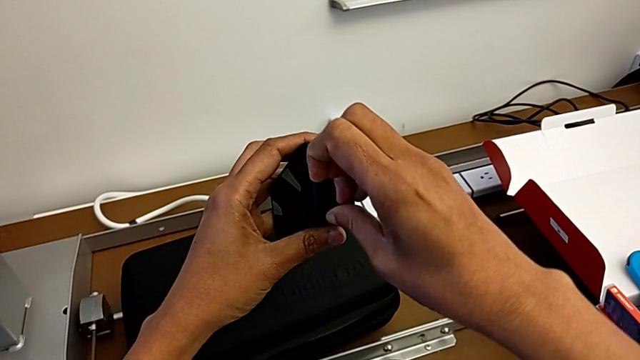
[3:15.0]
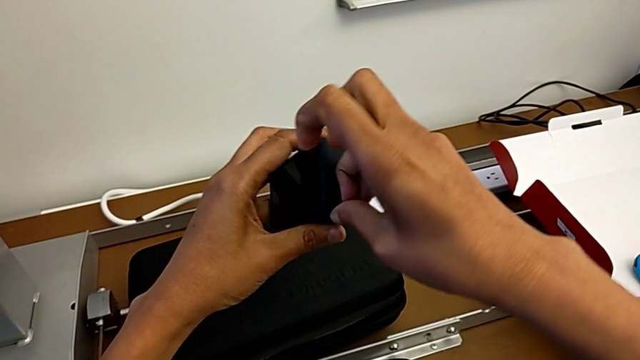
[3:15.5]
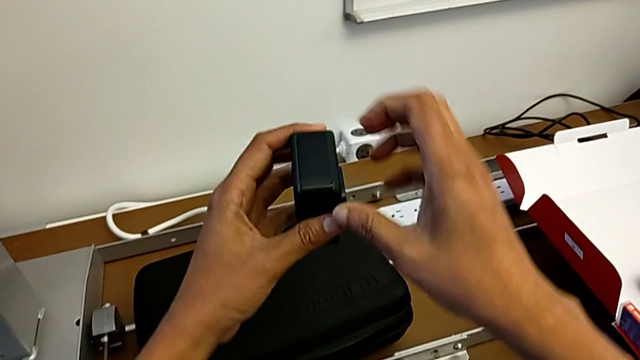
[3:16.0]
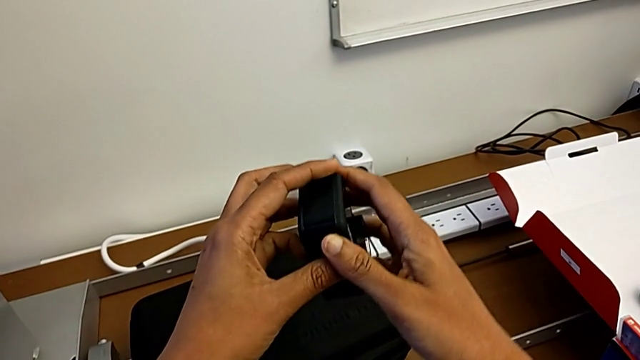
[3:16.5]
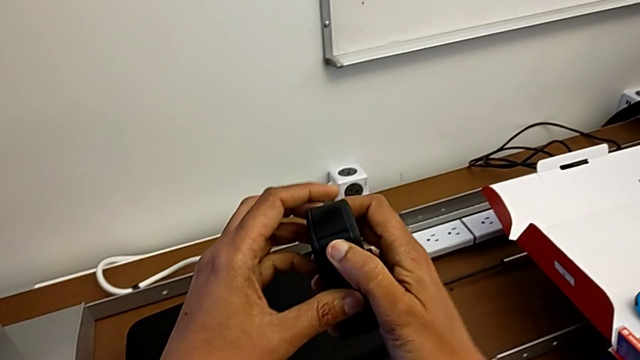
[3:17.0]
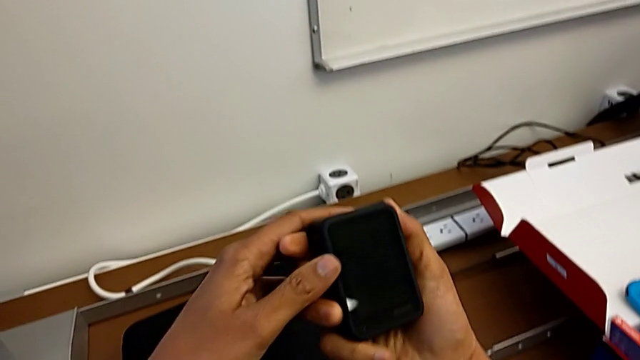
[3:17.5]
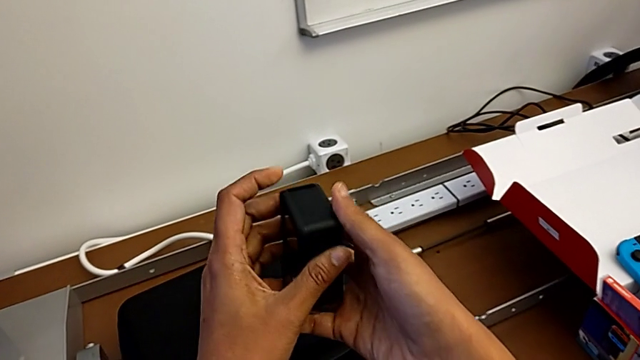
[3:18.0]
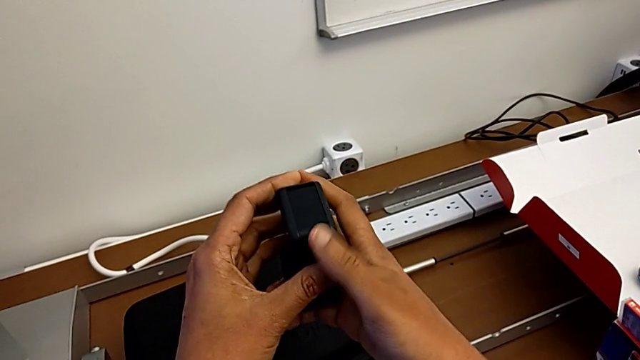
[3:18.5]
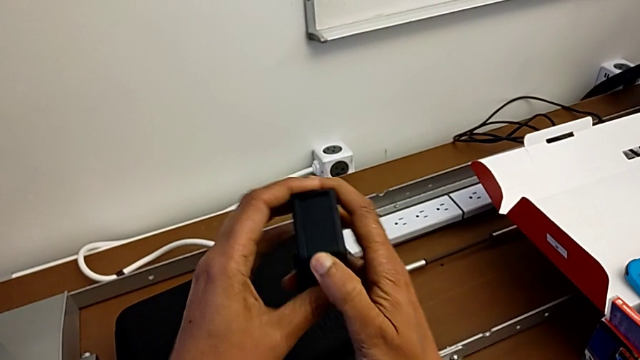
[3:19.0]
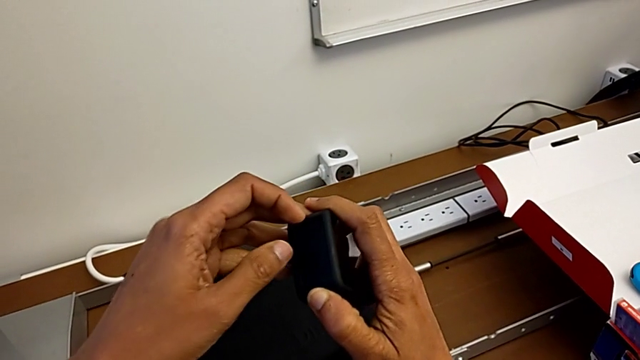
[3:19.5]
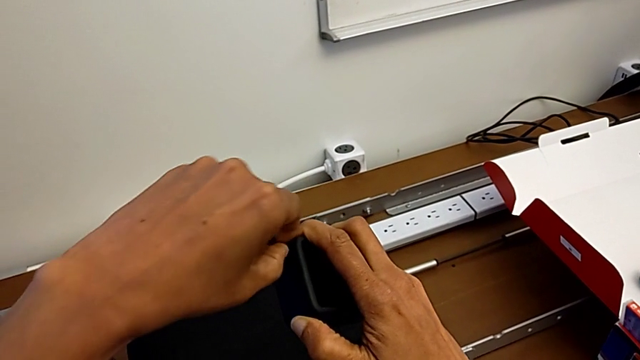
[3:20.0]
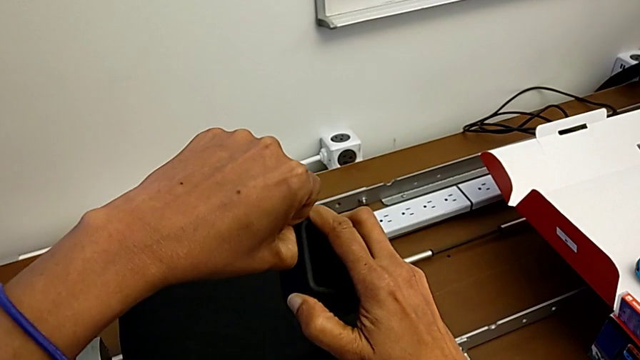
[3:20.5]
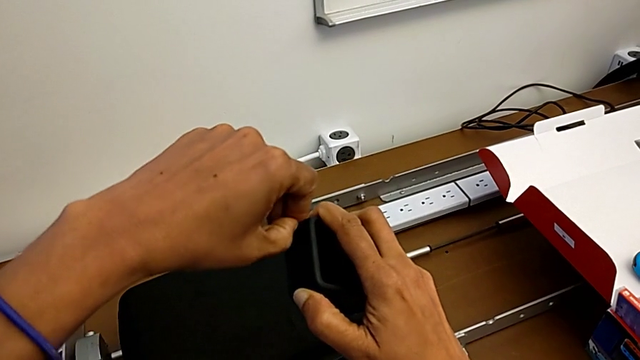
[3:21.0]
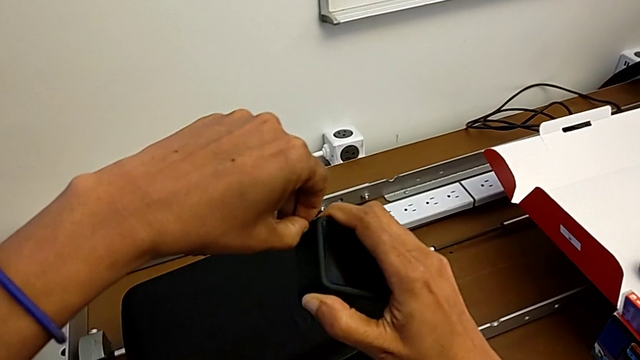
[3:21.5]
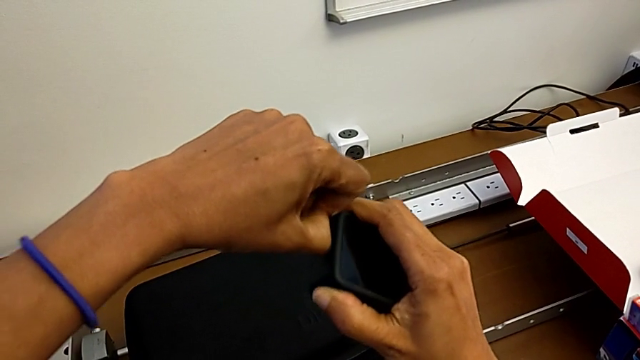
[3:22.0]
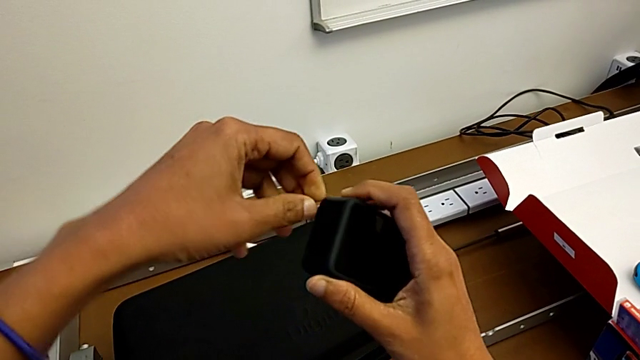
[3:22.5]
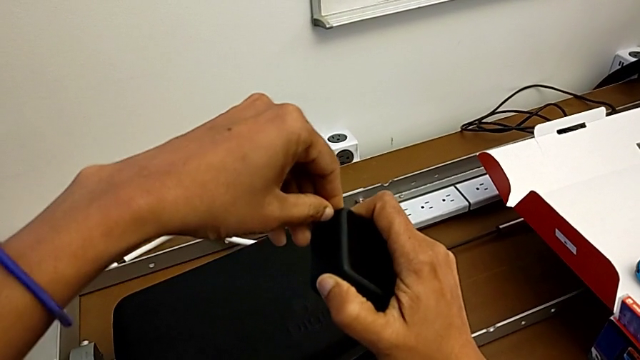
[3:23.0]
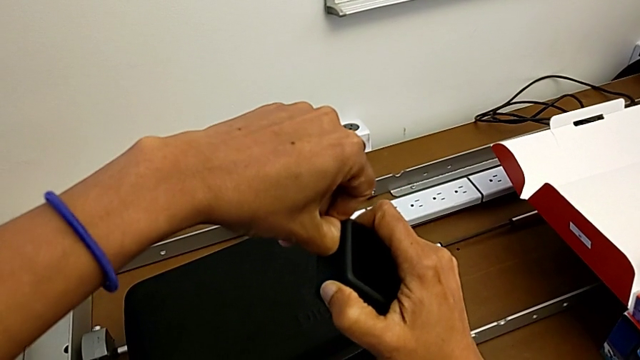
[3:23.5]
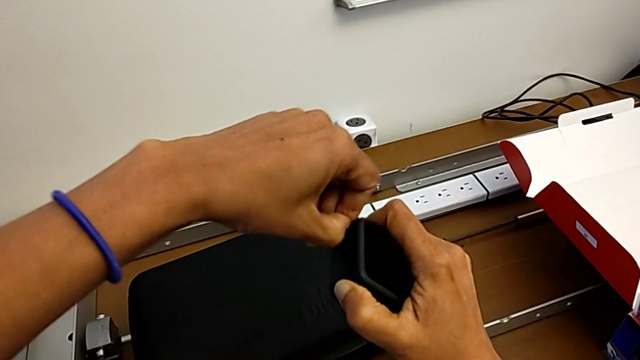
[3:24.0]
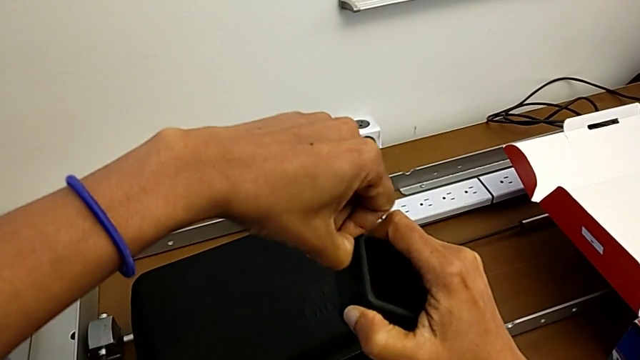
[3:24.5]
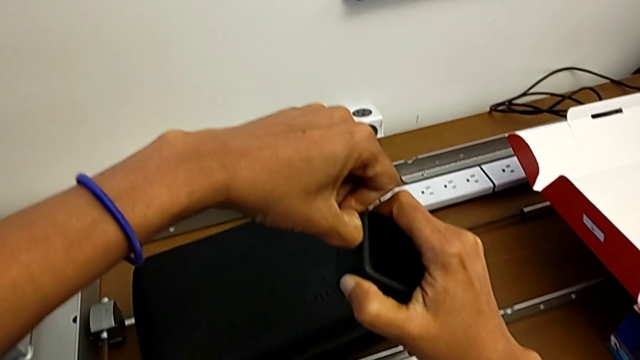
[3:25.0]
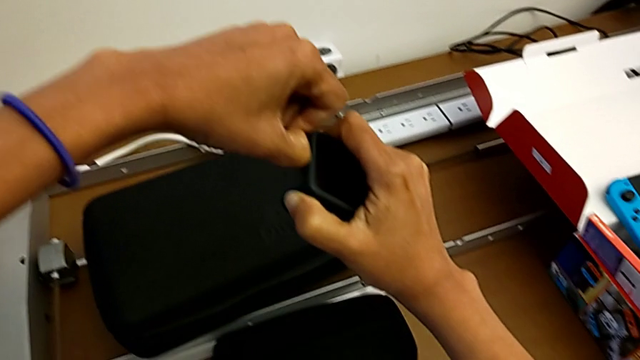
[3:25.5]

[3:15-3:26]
The camera wearer is changing the battery of the GoPro. They wrongly pull the battery door, flip the GoPro, pull the battery door, grab it and press it.

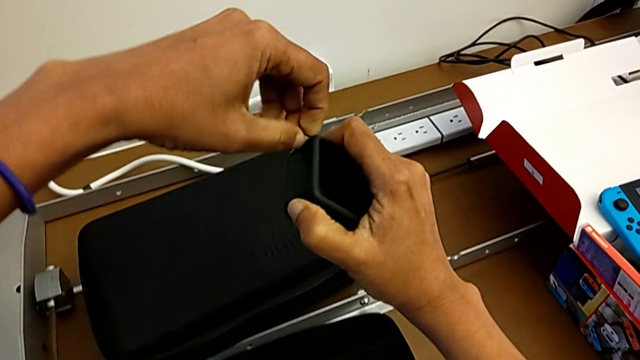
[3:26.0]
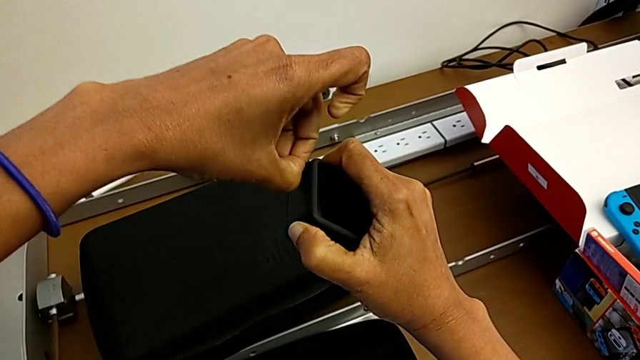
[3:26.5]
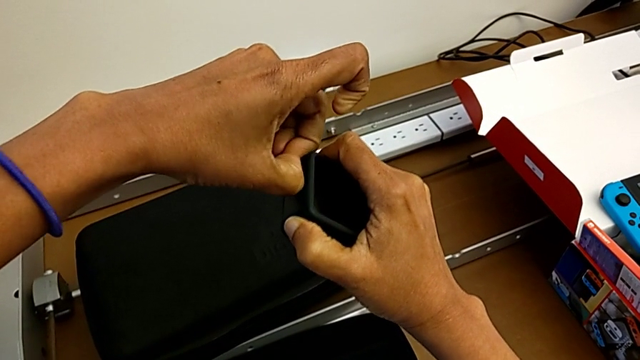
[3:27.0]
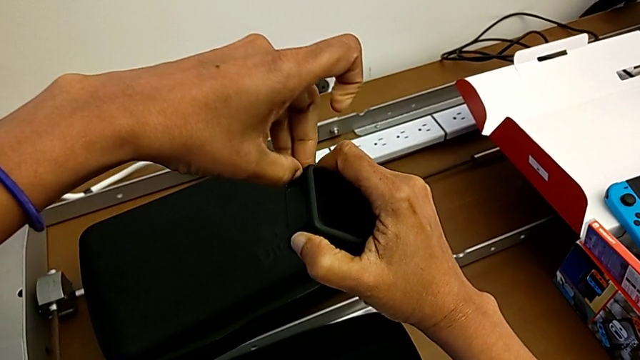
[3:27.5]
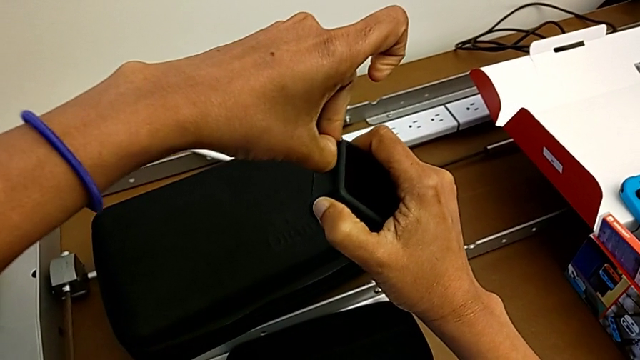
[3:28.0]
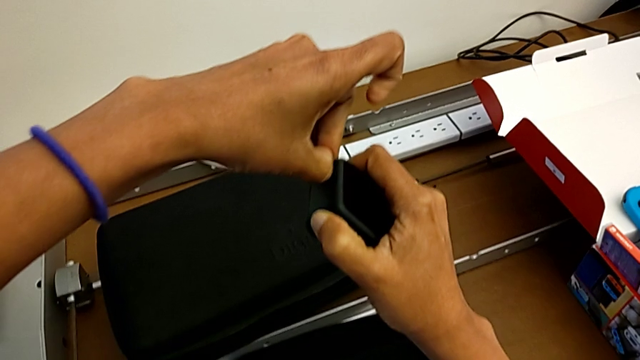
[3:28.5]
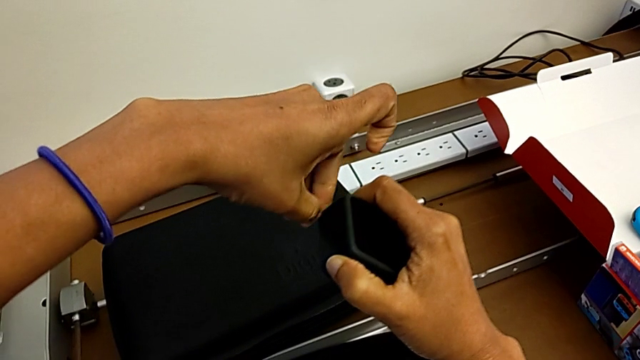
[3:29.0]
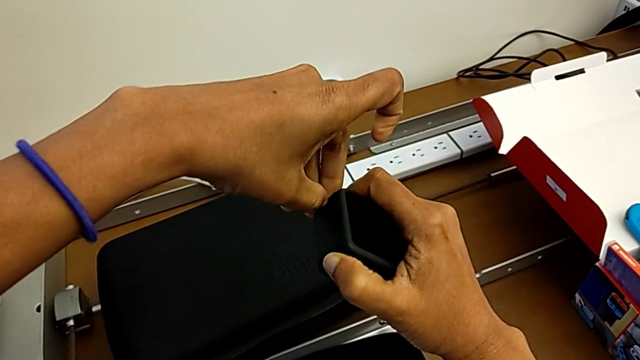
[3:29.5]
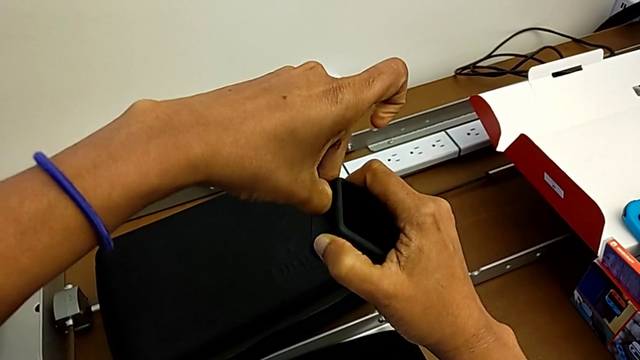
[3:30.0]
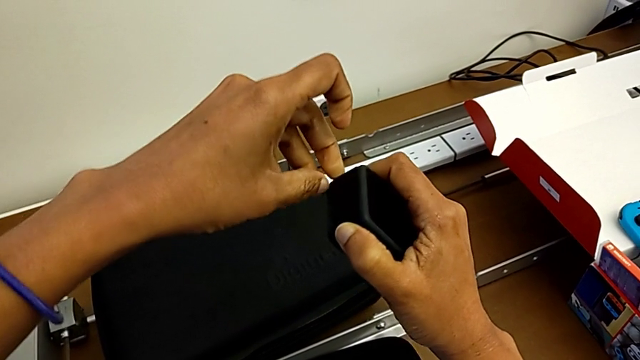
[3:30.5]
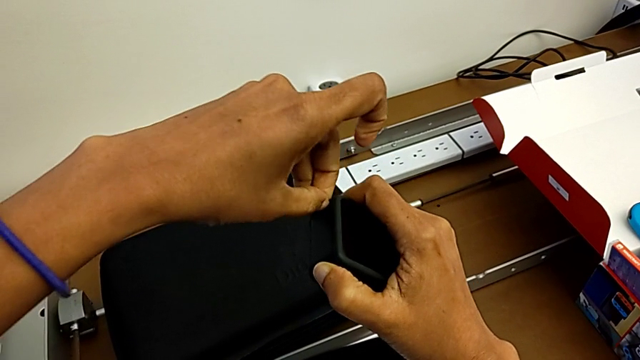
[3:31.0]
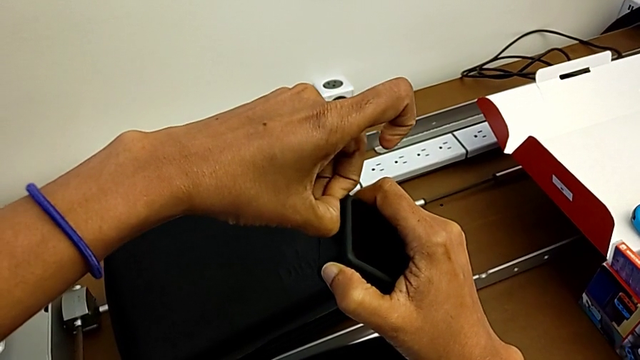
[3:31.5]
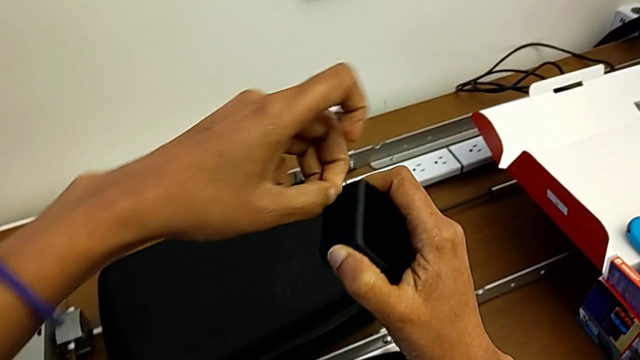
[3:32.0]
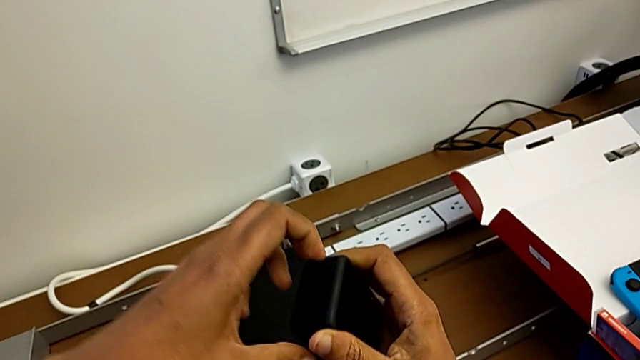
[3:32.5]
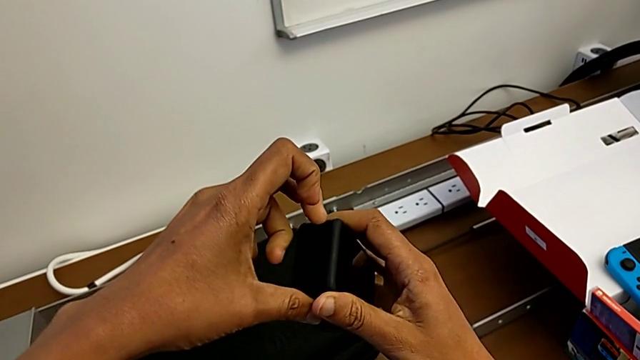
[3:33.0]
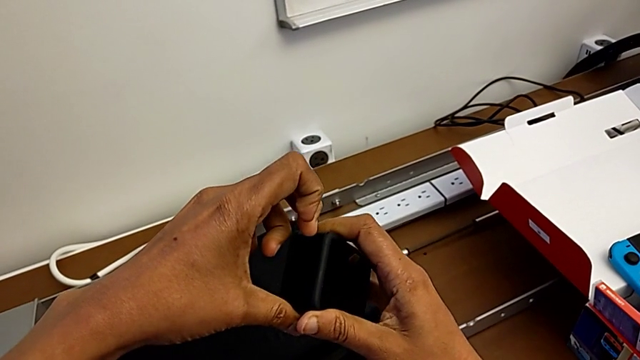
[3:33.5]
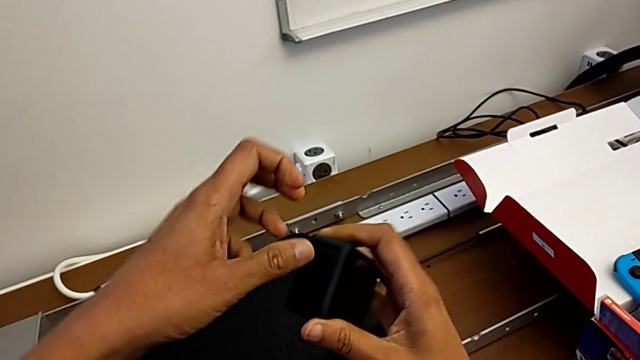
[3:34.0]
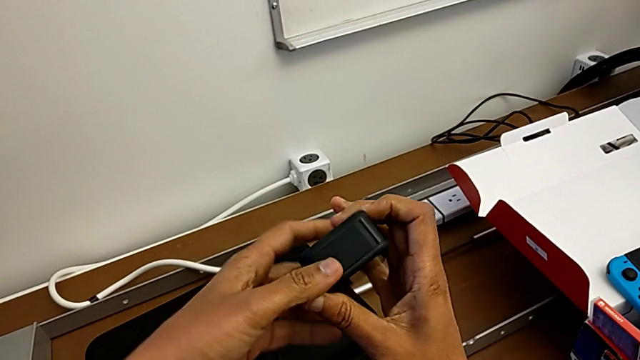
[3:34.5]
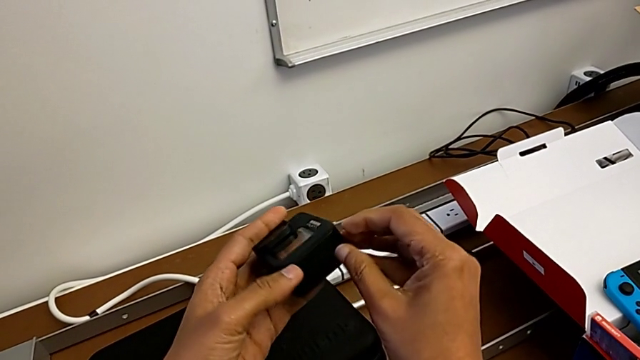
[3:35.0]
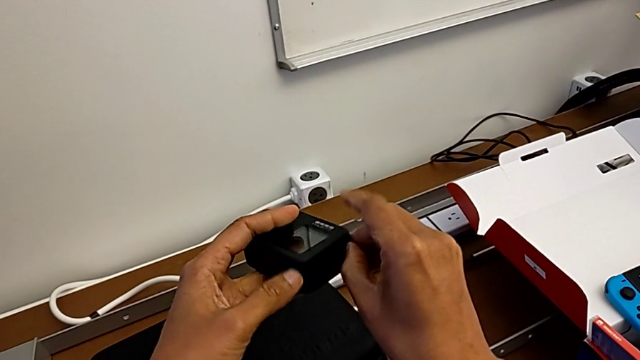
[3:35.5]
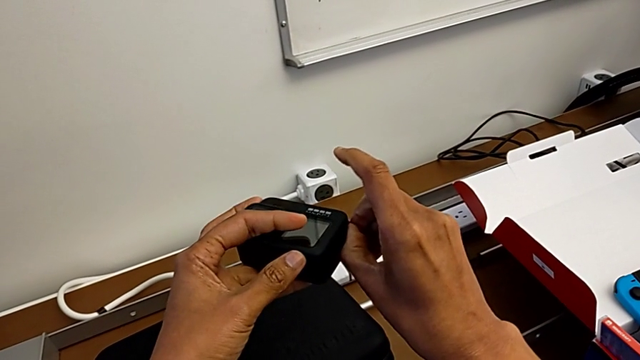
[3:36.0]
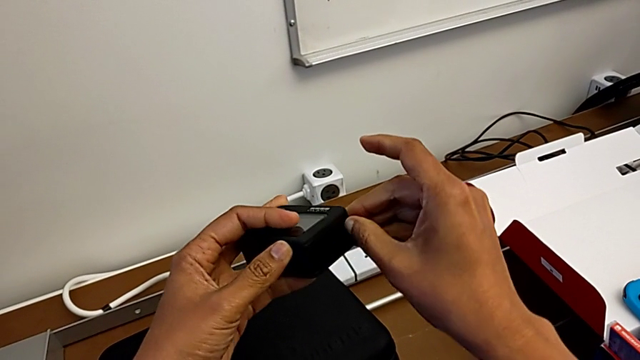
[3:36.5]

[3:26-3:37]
The camera wearer is changing the battery of the GoPro. They grab the battery door, pull it, grab it, pull it, rotate the GoPro and pull the battery door.
